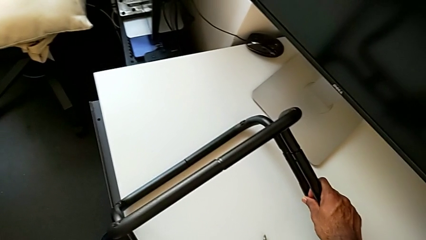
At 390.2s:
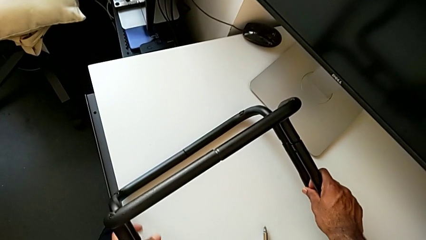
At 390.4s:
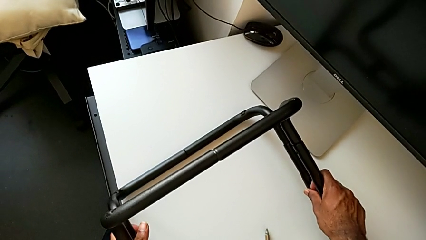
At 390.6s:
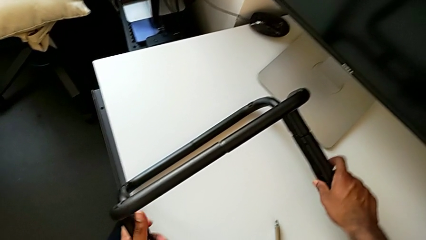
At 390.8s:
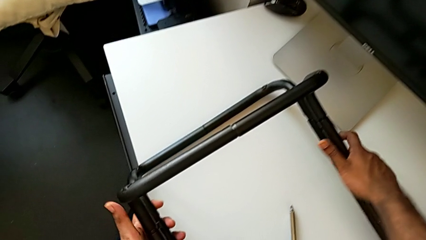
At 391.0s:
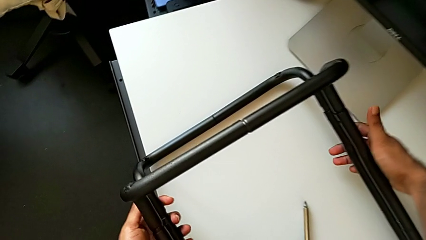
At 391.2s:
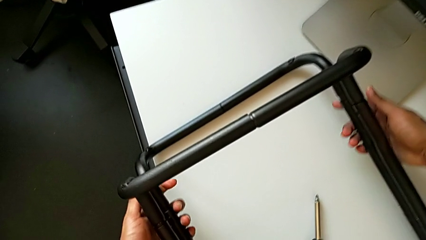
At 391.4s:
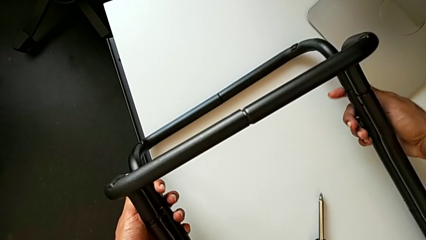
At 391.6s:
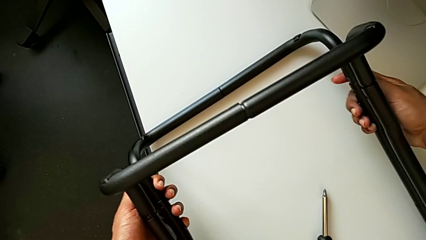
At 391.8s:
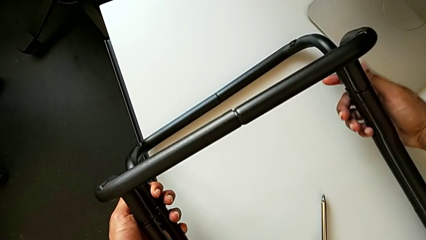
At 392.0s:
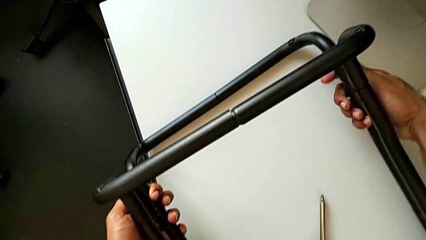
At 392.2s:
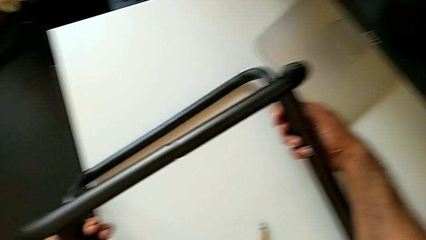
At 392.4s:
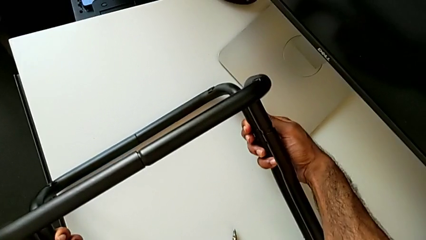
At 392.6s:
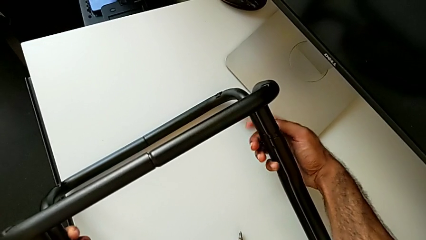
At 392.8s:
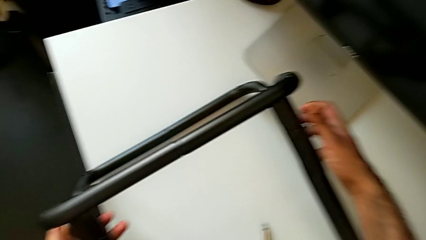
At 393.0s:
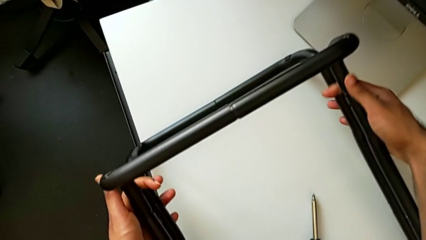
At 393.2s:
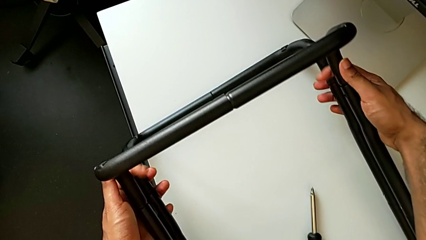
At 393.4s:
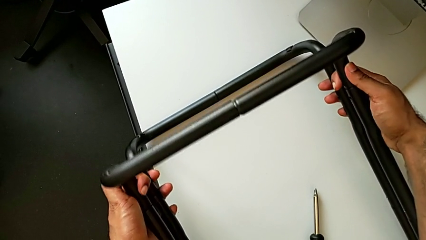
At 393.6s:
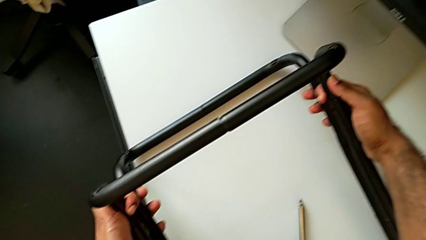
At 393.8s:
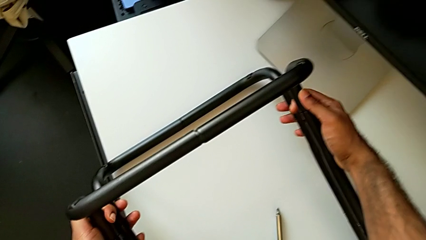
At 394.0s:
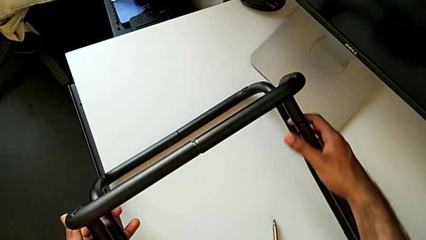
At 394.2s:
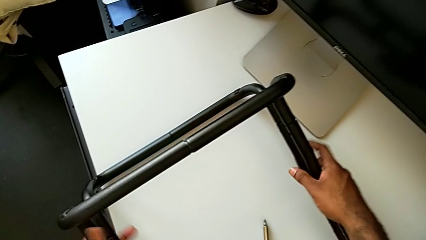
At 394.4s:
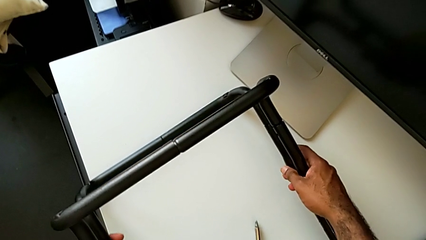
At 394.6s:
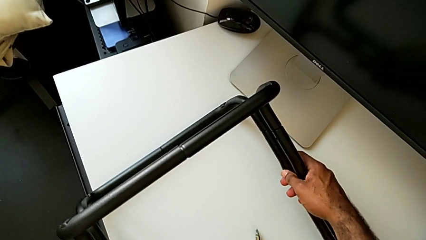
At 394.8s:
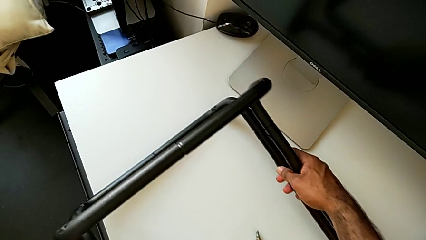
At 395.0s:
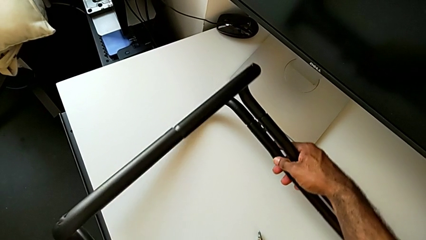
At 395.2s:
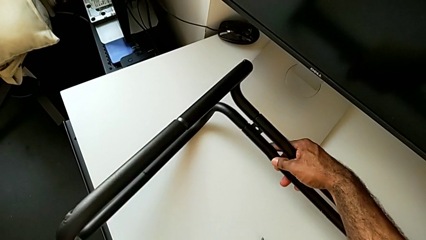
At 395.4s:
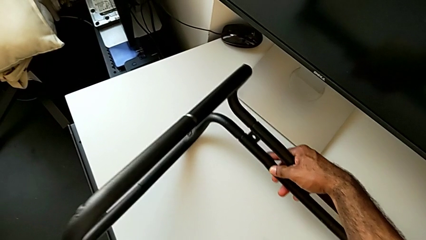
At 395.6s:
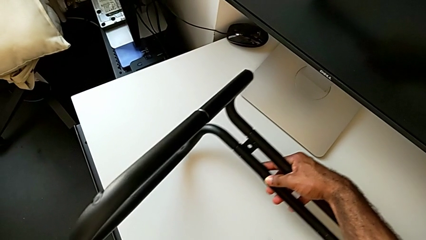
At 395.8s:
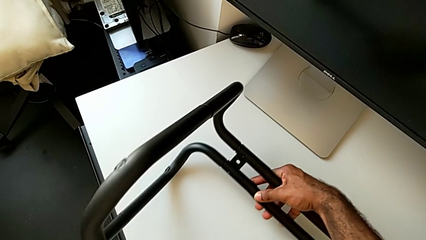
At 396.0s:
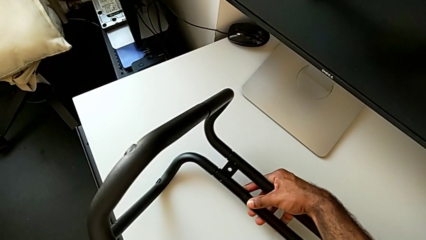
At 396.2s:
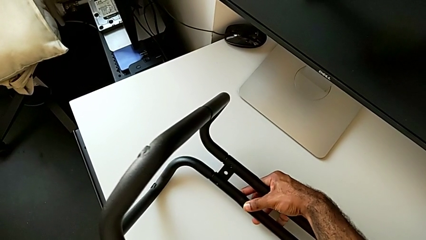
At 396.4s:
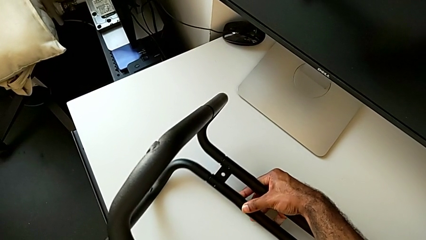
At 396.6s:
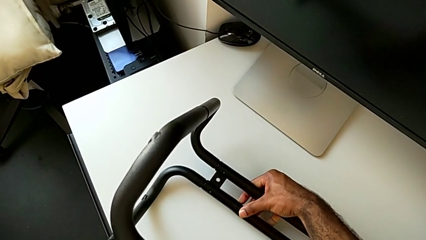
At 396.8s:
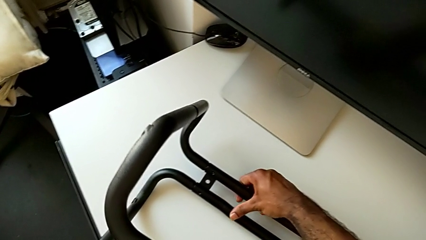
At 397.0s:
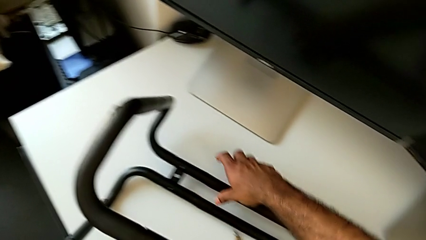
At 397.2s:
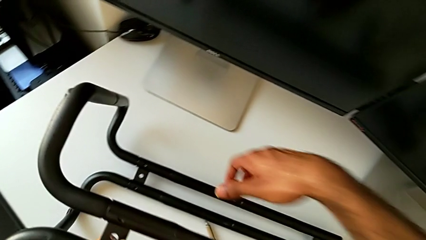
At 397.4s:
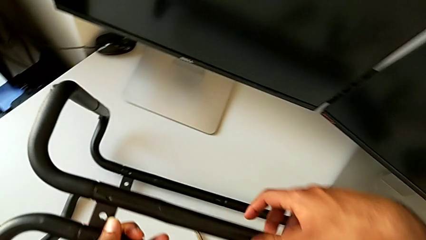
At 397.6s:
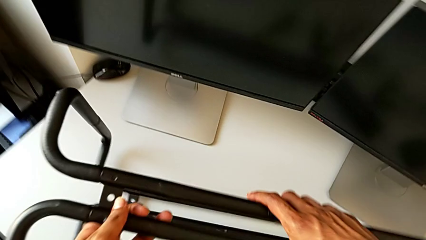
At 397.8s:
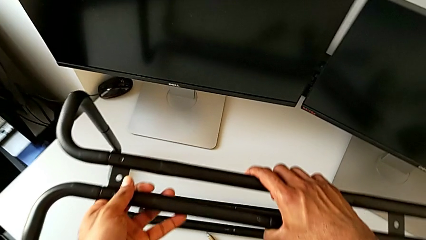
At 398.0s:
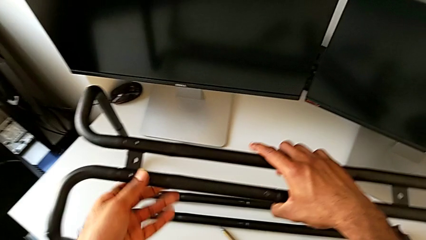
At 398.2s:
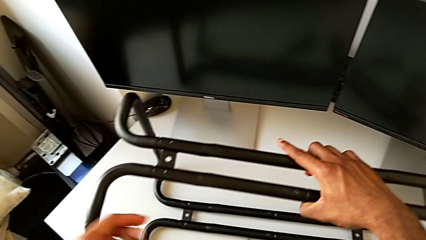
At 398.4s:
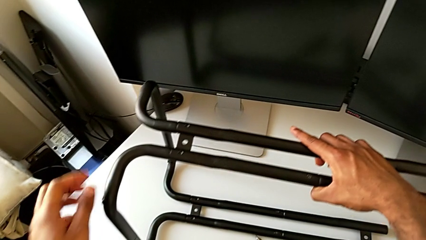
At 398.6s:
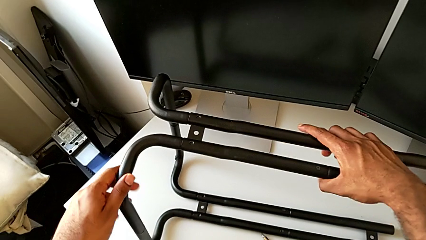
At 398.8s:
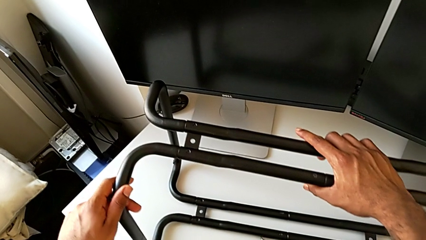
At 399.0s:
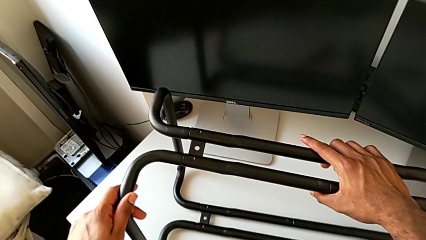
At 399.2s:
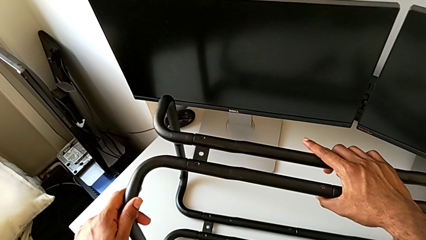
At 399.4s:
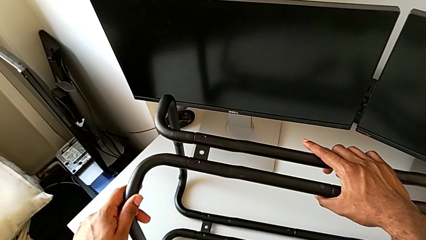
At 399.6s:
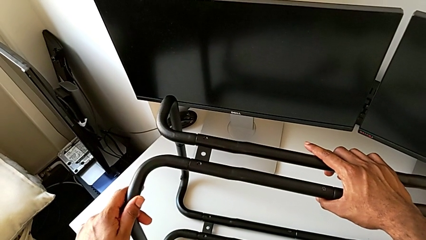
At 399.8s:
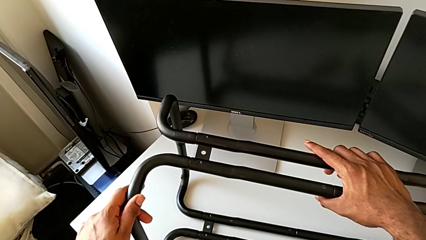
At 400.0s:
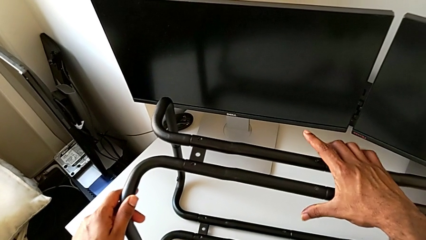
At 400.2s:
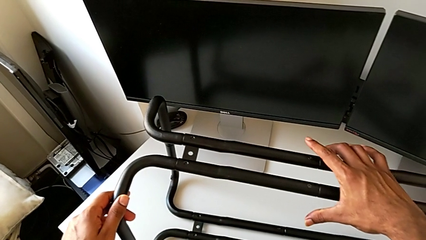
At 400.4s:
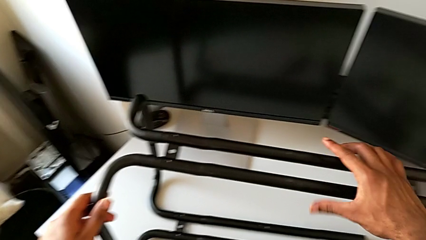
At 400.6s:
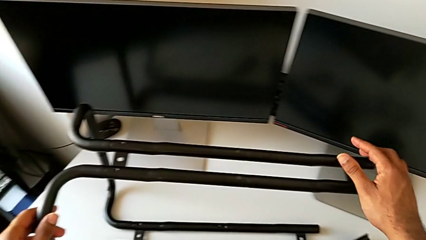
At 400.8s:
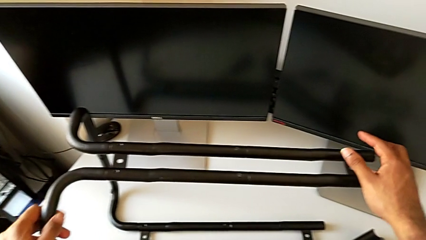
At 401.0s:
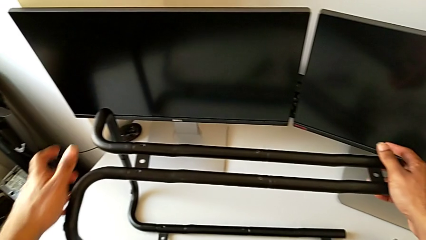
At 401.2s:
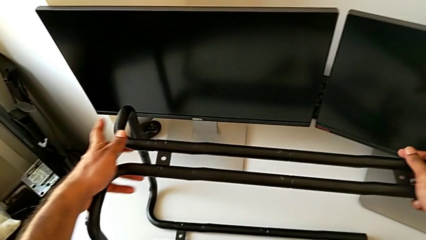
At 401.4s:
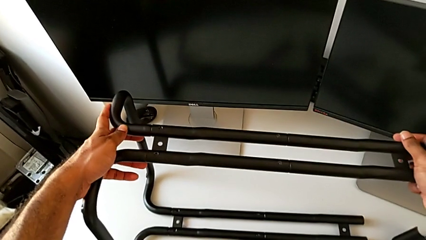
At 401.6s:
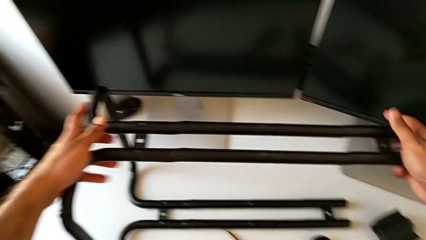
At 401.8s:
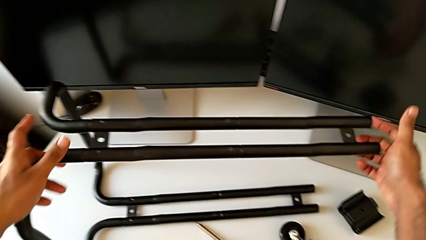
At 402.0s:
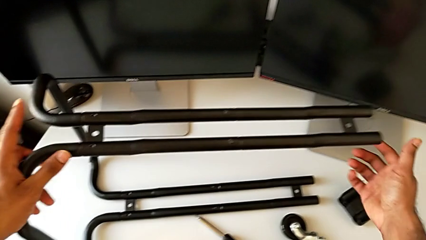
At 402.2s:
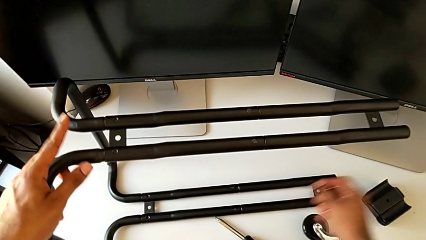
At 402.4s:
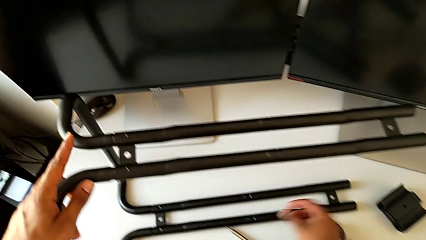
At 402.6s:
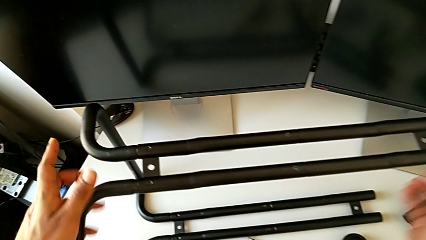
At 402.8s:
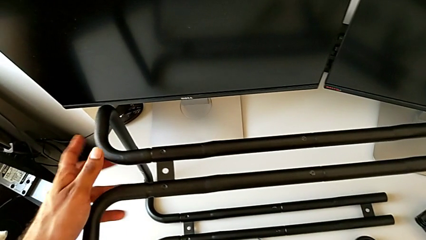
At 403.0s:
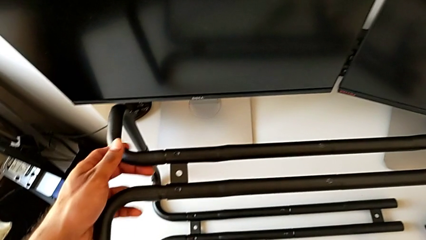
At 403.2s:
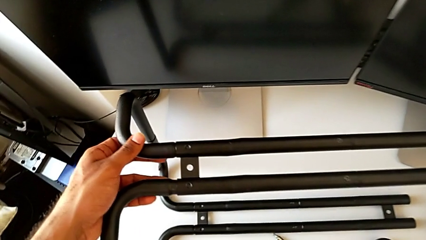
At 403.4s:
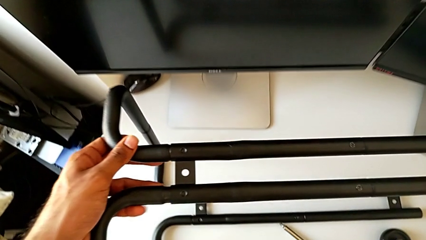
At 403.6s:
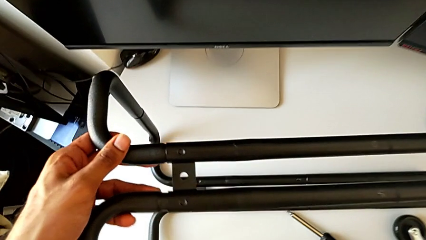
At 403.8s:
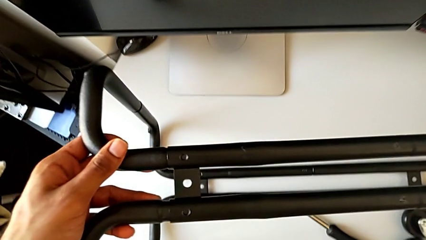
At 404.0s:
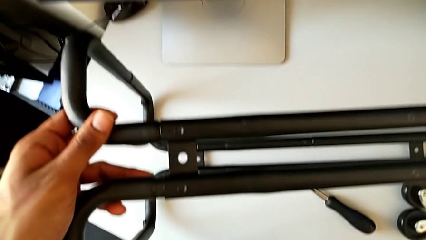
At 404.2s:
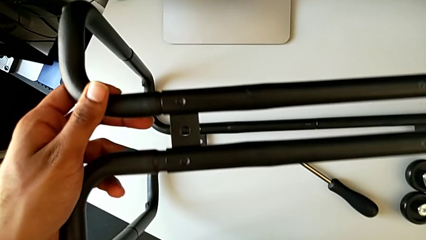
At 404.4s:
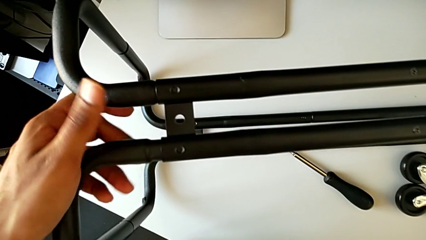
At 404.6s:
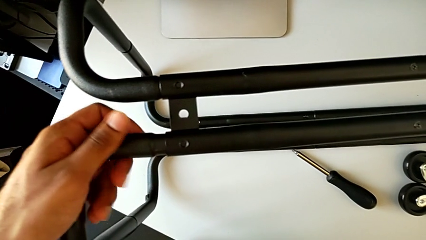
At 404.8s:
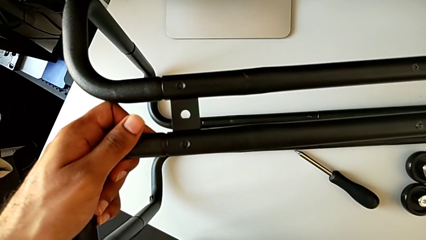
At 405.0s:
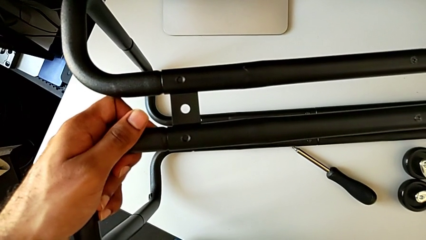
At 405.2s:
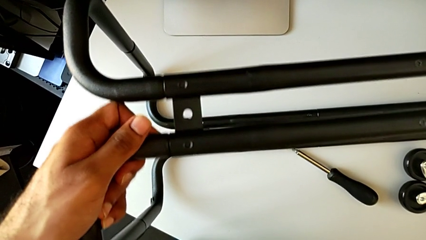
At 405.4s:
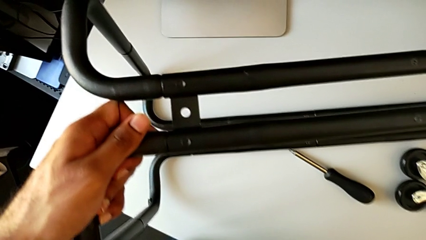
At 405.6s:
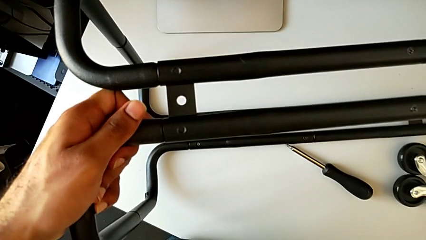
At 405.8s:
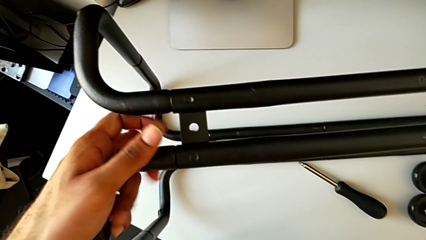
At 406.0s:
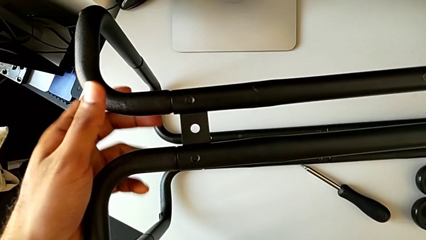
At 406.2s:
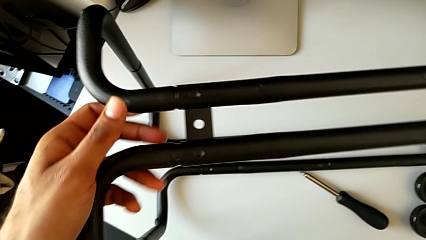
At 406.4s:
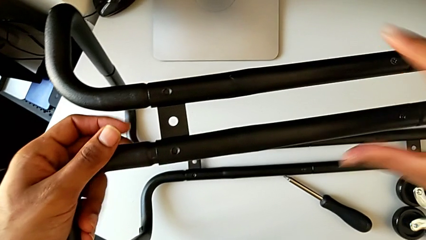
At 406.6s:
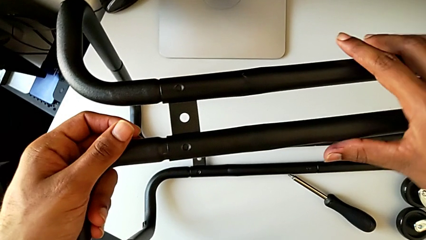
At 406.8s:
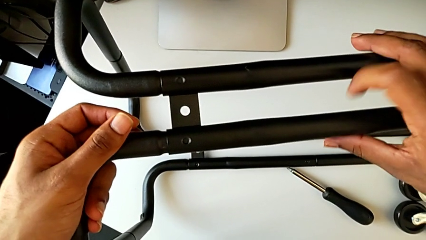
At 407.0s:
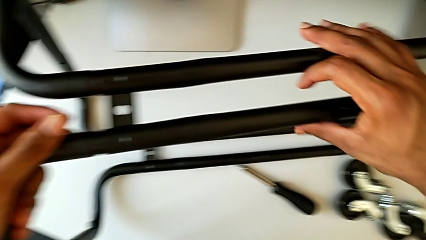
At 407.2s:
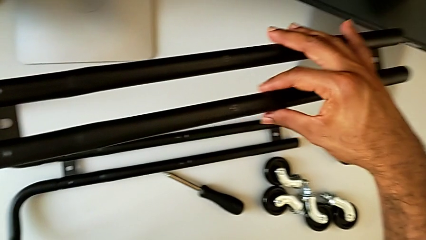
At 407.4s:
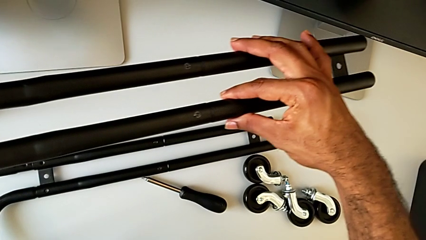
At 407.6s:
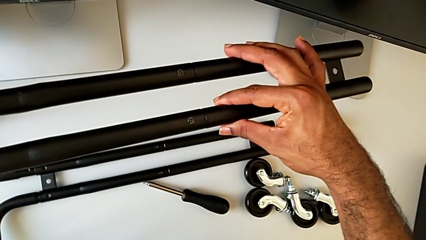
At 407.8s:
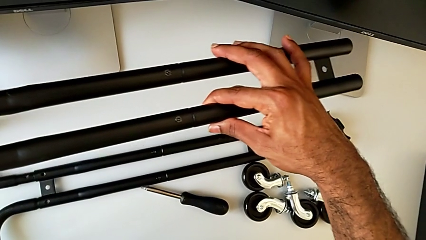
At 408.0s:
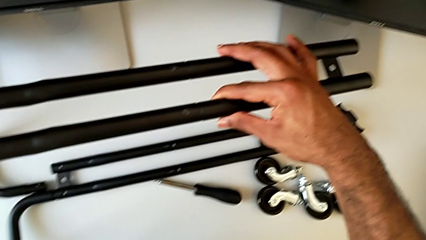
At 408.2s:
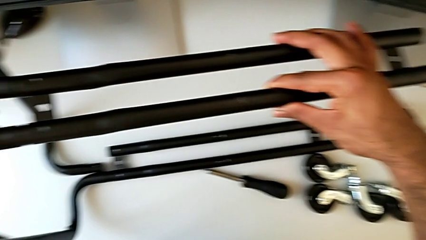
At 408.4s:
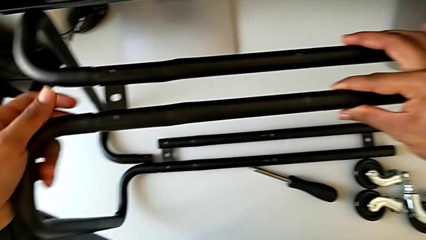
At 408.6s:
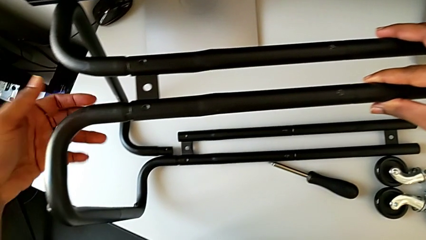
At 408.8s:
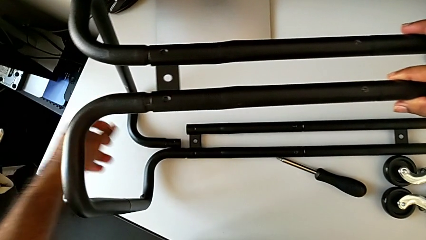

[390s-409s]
The camera wearer is assembling the base frame with the side bars. They keep inspecting the leg, rotate it, align it and wrongly grab the frame, detaching the legs.
